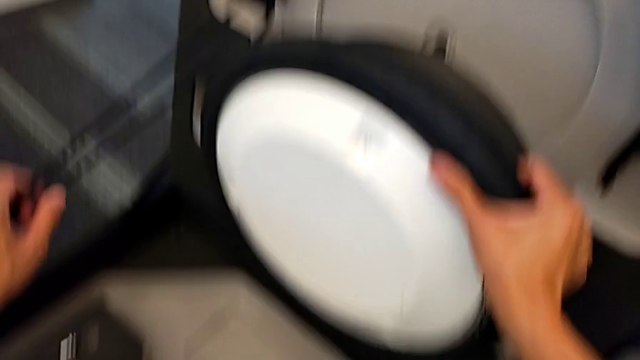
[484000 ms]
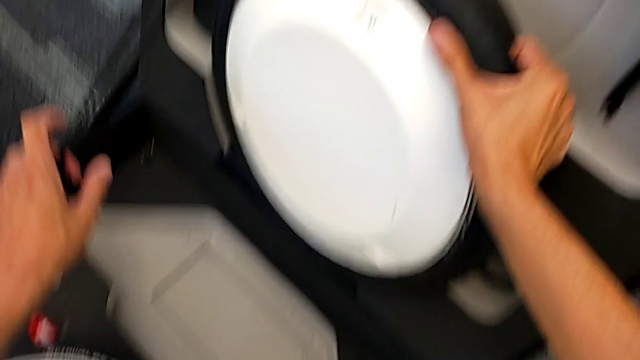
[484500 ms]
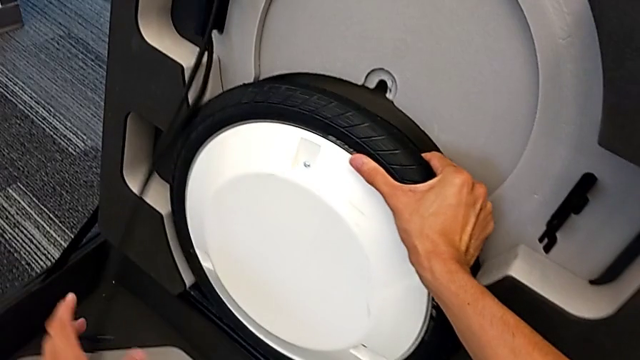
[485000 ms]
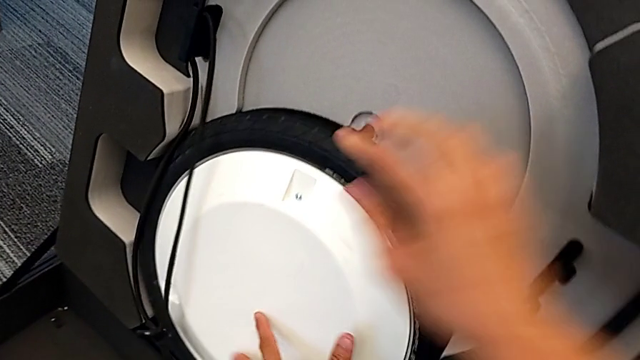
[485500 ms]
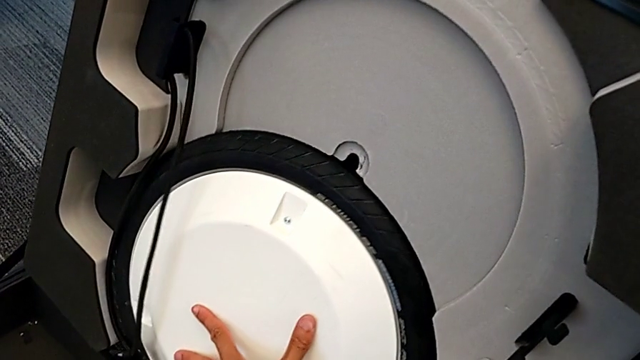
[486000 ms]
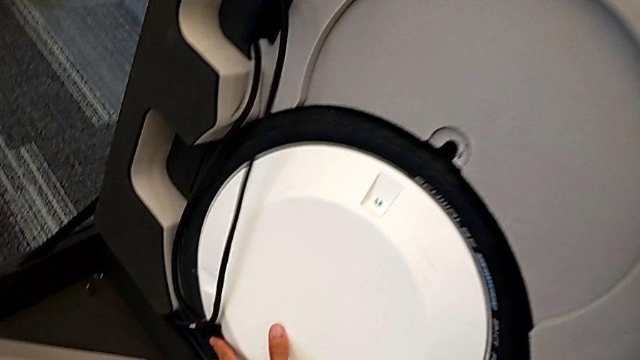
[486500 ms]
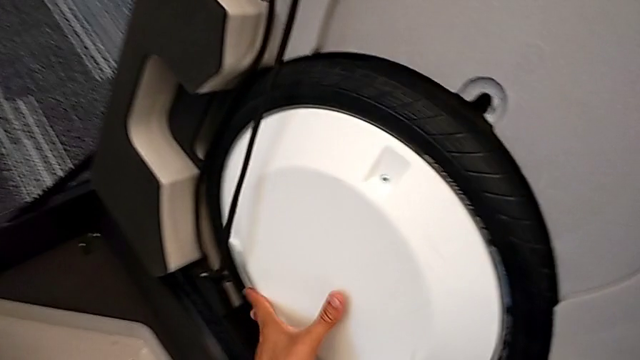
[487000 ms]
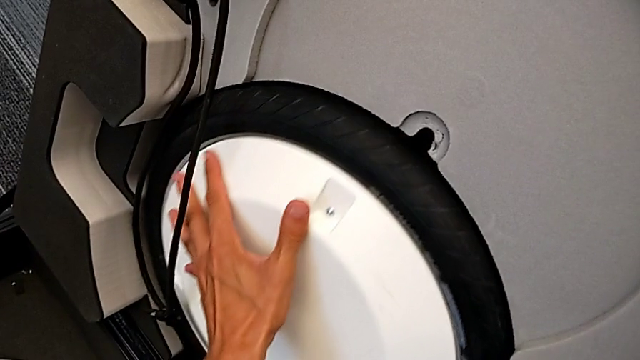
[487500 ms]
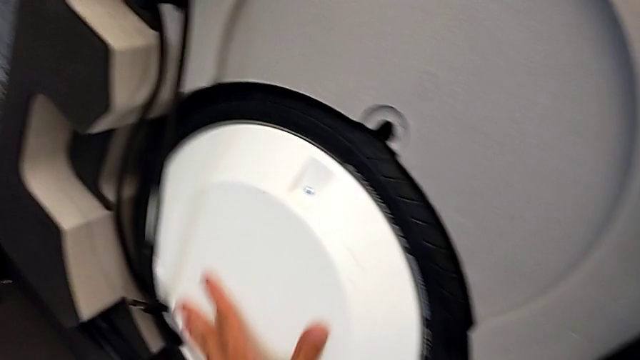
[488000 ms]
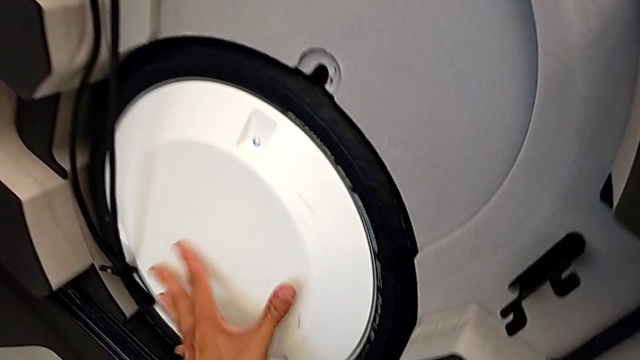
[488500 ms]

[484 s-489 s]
The camera wearer is putting the first wheel in the box. They place the first wheel.

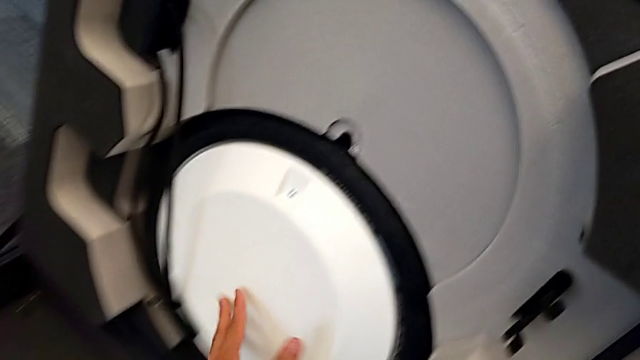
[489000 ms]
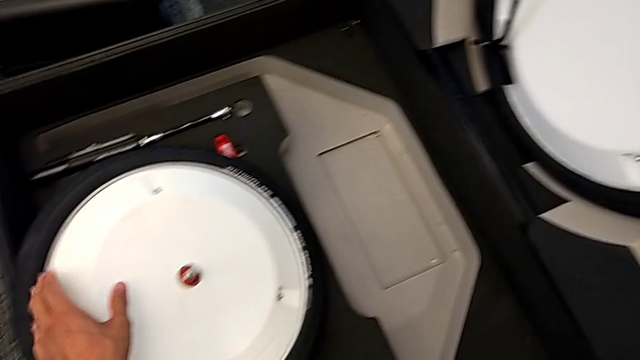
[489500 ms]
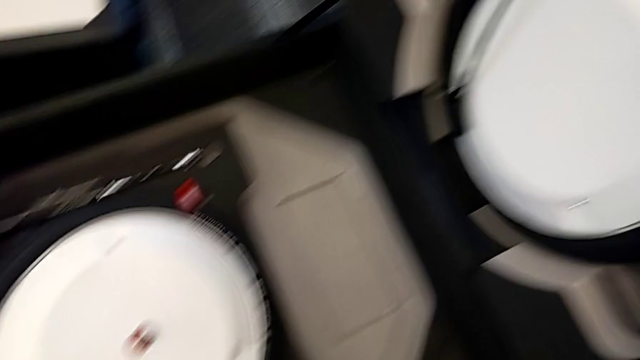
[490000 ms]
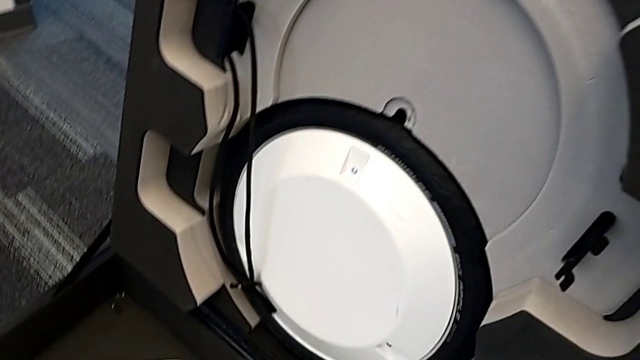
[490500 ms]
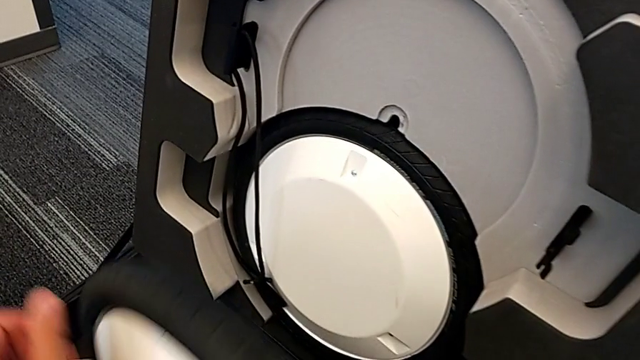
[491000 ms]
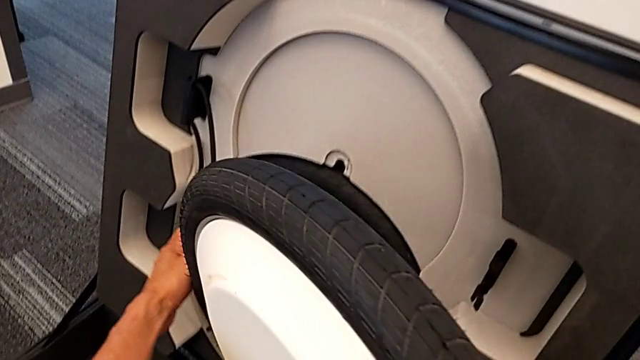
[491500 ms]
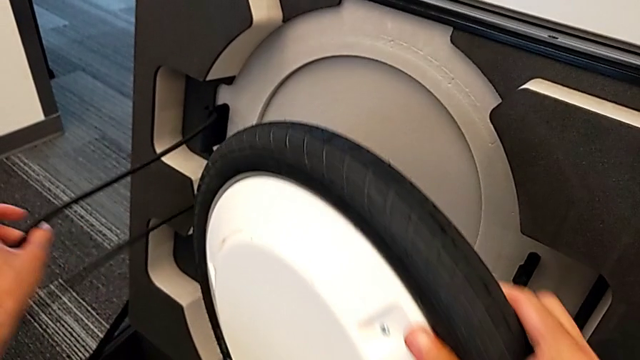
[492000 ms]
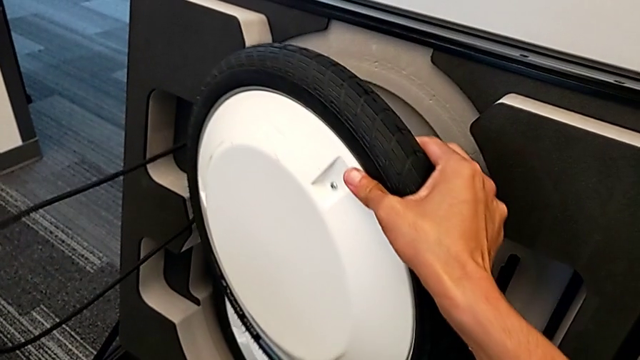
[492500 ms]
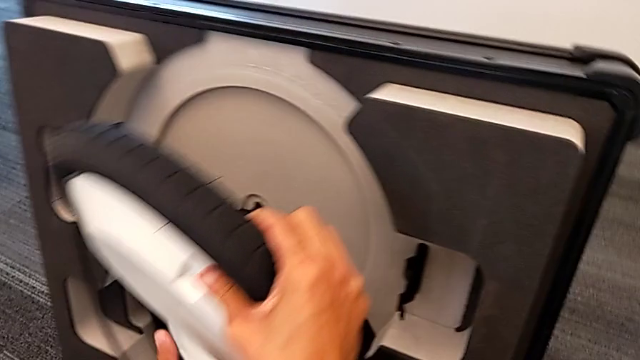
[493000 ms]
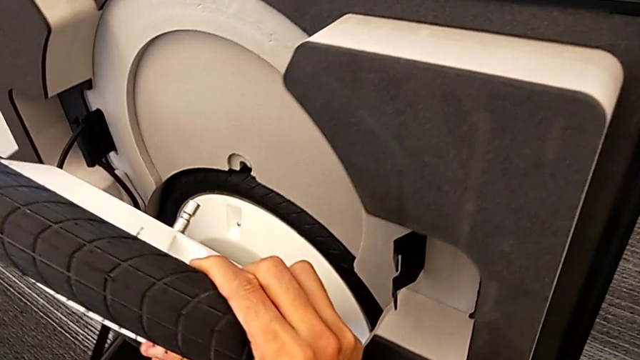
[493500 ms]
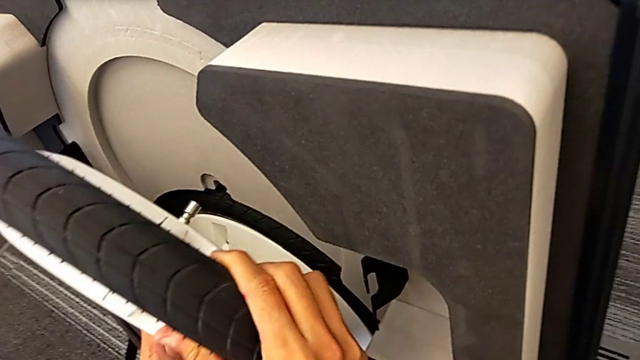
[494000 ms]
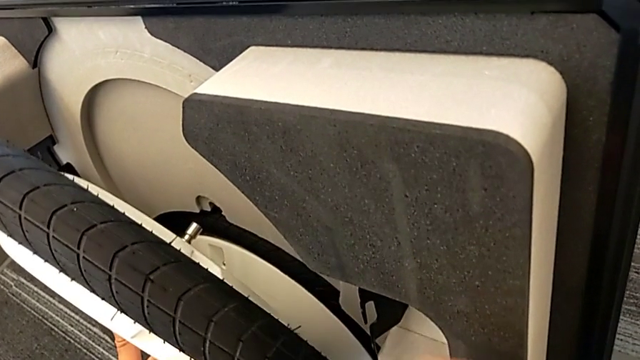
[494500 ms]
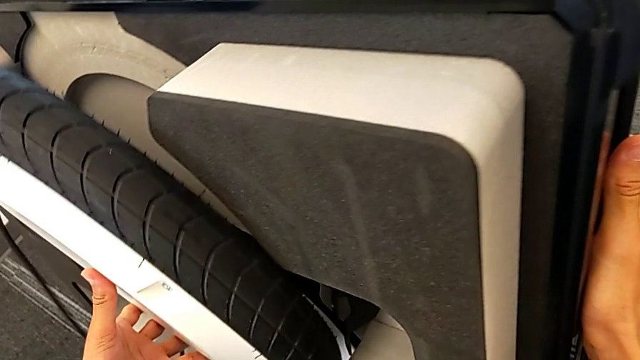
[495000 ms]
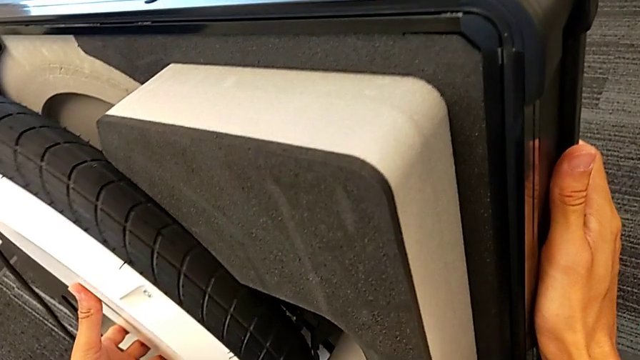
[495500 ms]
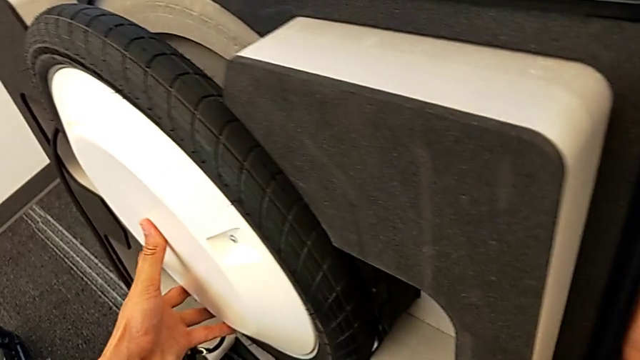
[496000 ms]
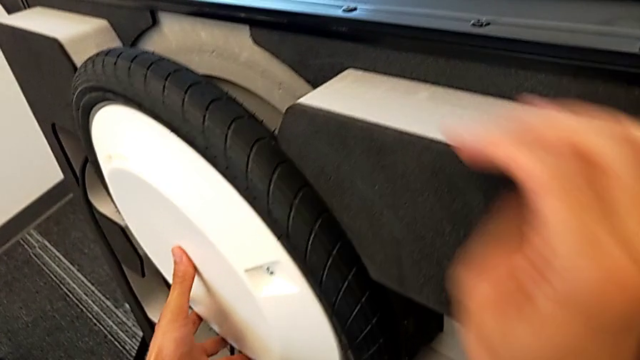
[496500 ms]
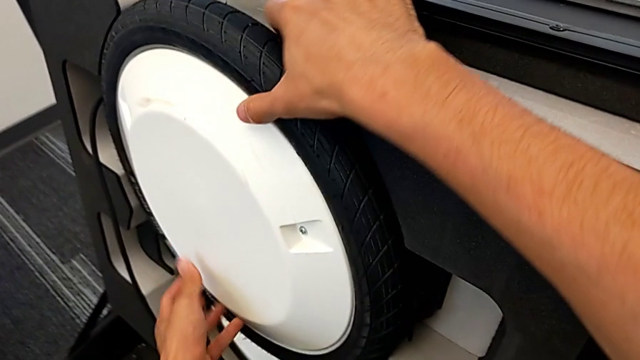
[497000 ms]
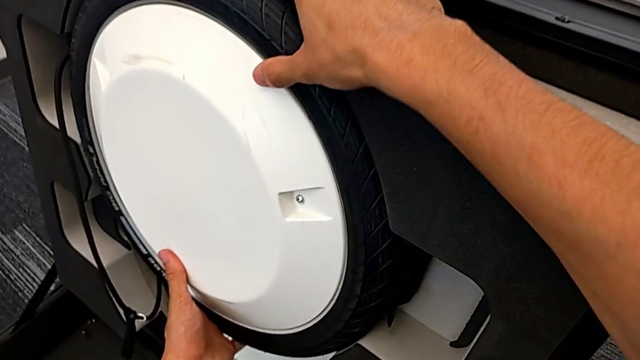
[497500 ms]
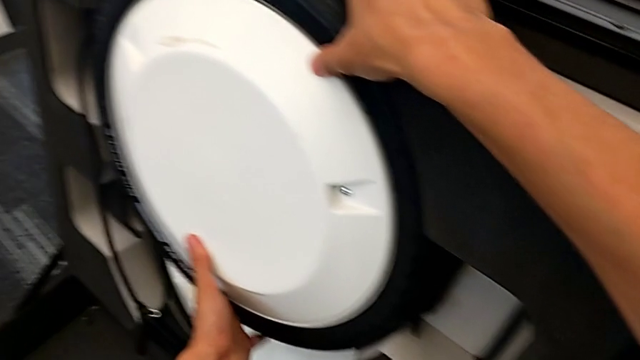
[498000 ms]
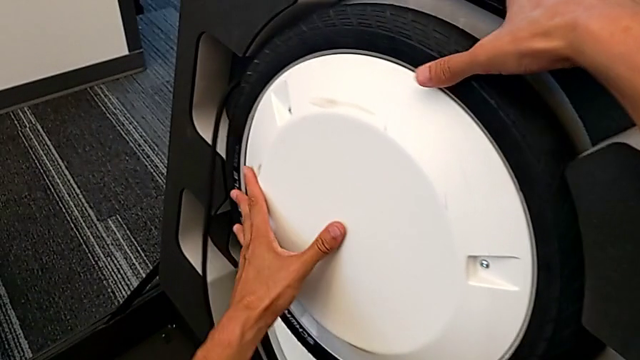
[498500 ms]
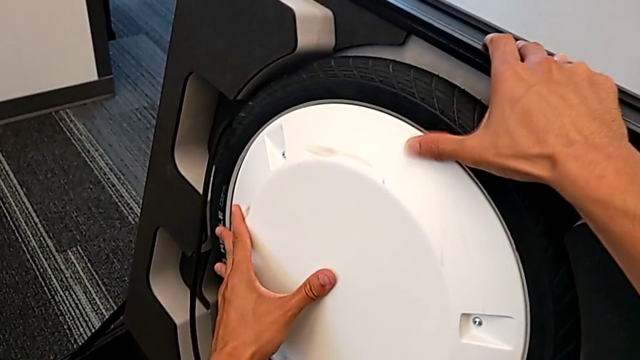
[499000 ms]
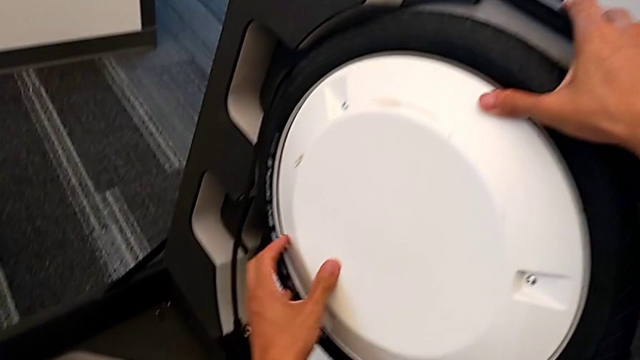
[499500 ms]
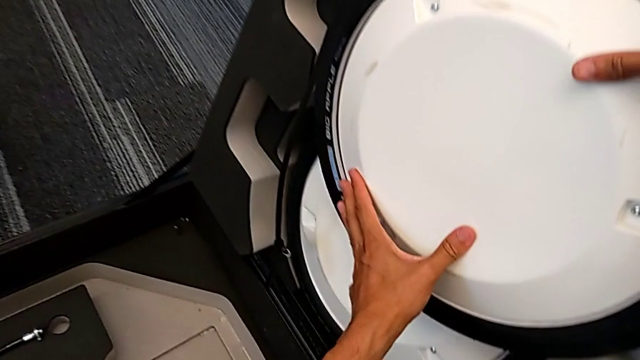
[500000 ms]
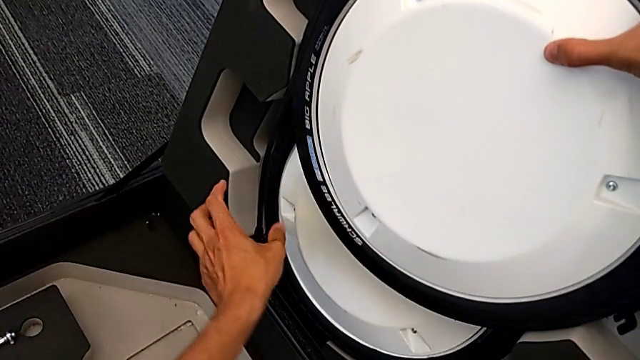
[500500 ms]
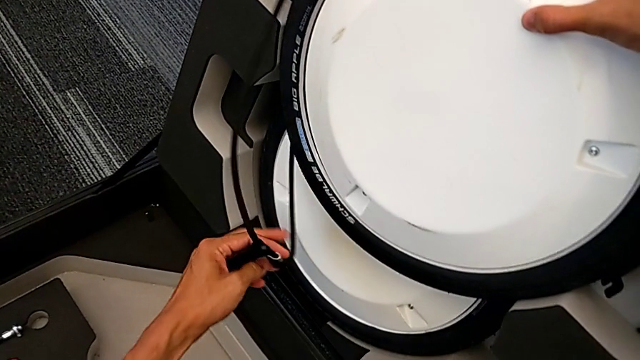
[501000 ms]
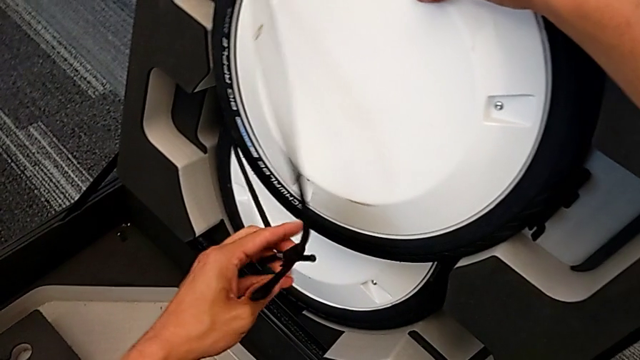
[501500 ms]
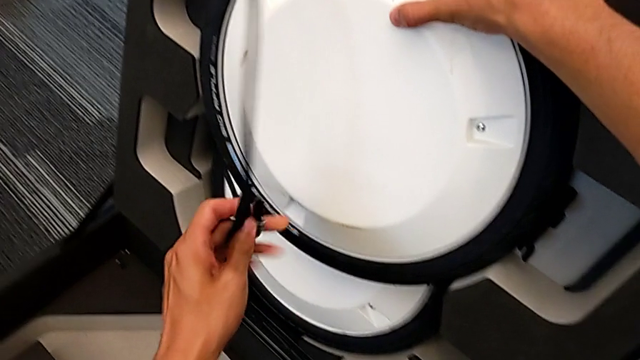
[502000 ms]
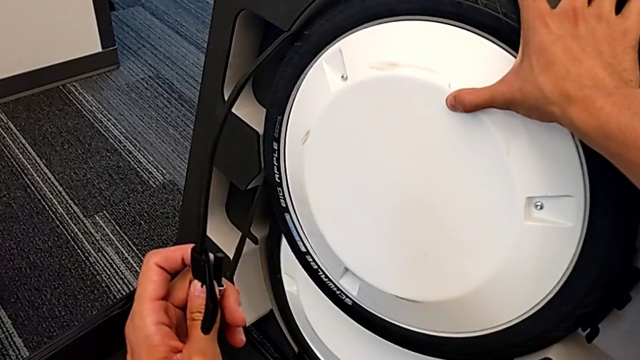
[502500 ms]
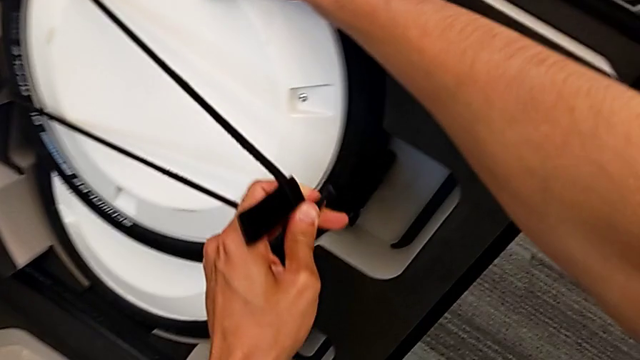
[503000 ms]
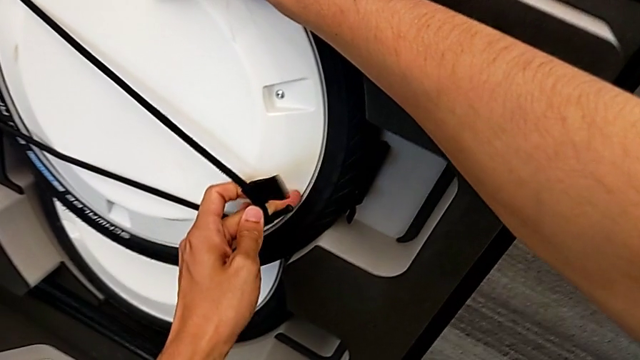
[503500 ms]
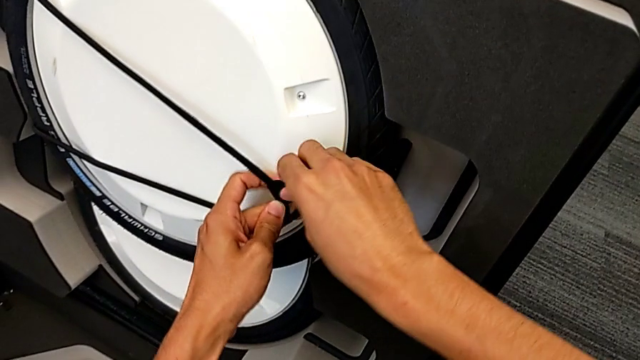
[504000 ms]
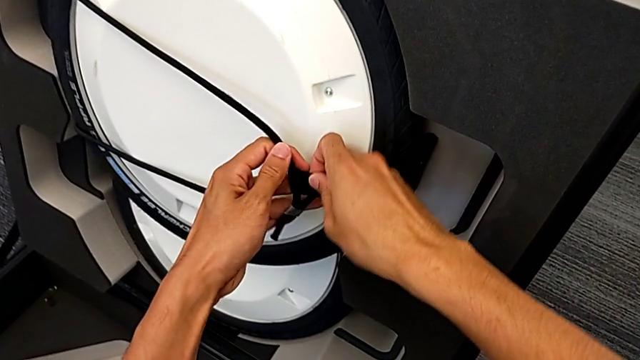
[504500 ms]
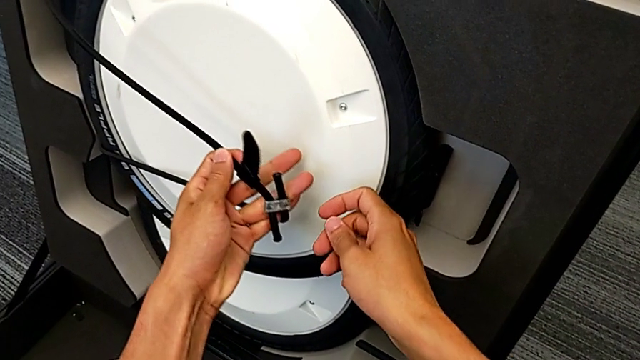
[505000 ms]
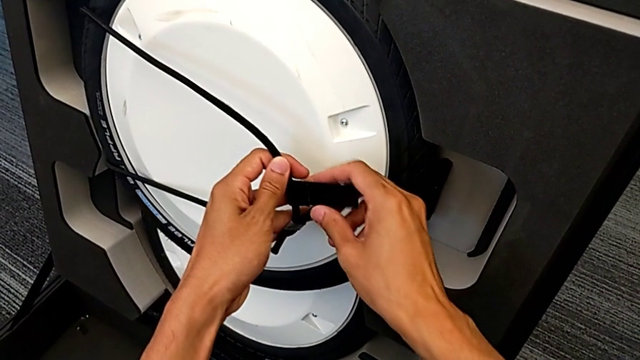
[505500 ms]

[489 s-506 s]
The camera wearer is putting the second wheel in the box. They place the second wheel, grab the front wheel lock and begin to lock it.
